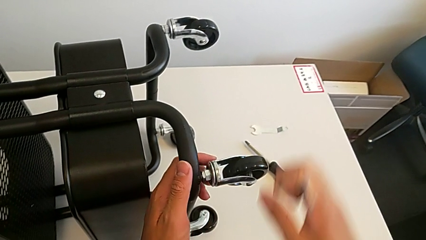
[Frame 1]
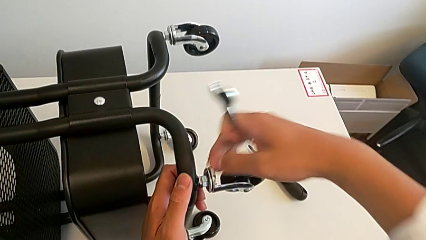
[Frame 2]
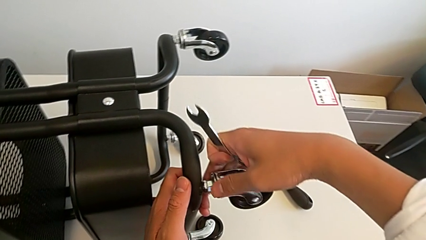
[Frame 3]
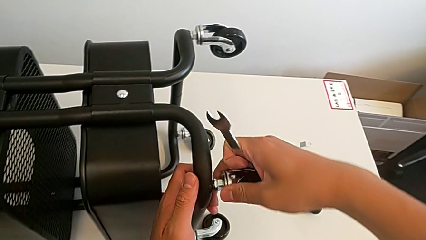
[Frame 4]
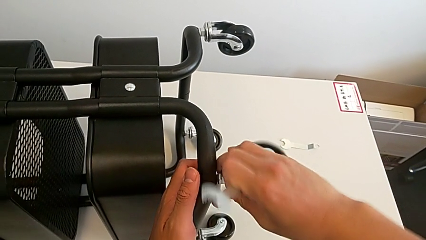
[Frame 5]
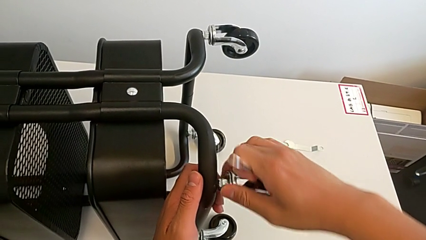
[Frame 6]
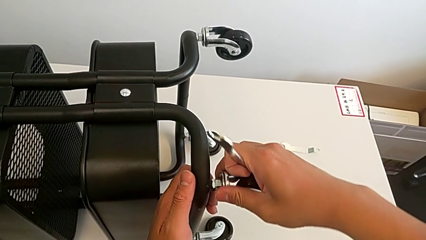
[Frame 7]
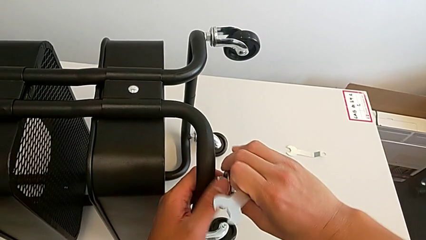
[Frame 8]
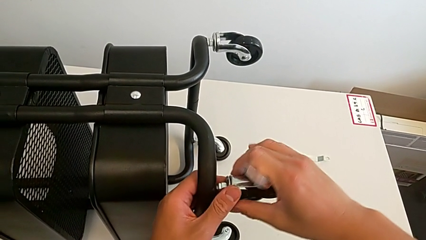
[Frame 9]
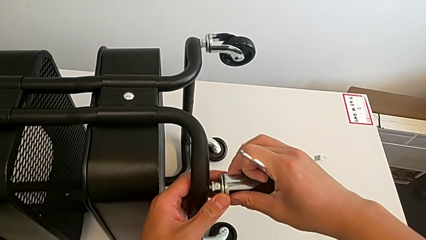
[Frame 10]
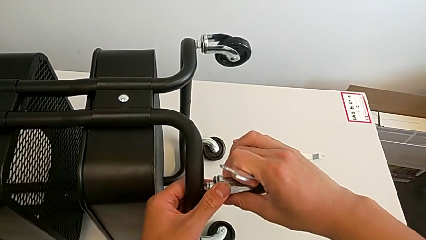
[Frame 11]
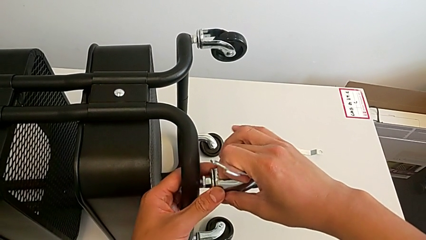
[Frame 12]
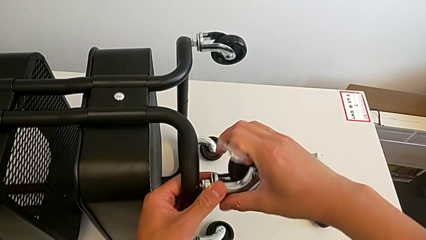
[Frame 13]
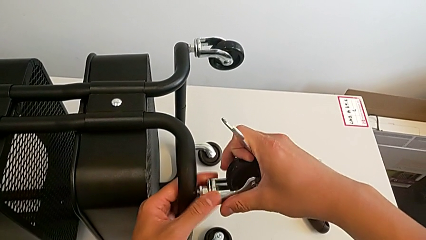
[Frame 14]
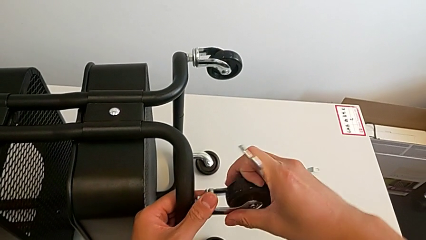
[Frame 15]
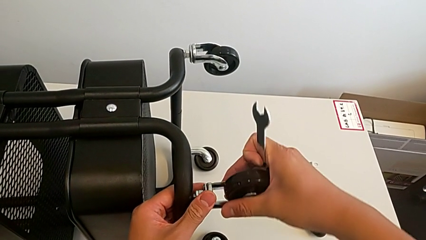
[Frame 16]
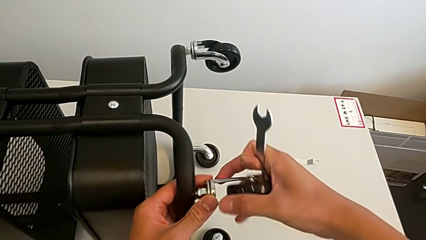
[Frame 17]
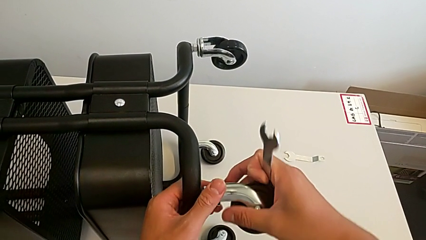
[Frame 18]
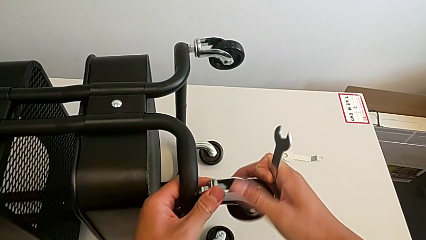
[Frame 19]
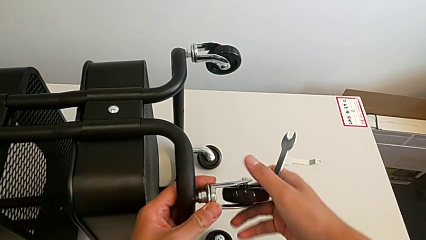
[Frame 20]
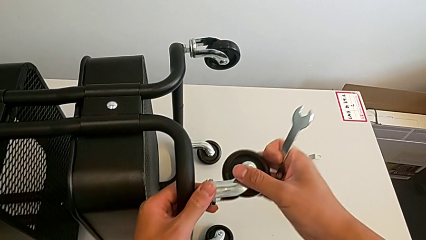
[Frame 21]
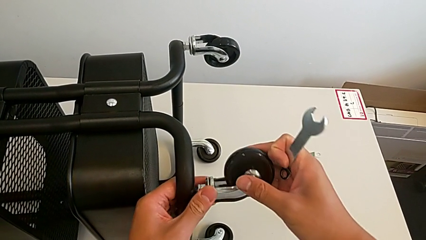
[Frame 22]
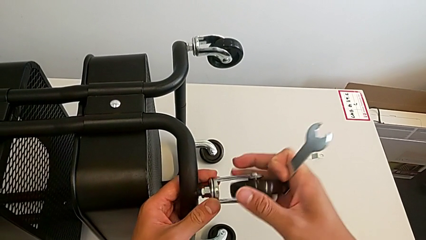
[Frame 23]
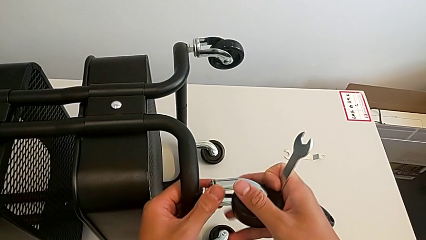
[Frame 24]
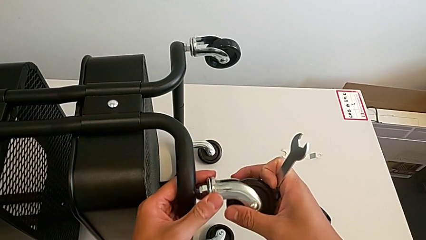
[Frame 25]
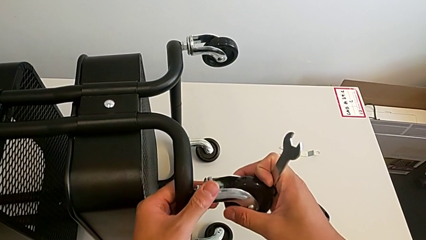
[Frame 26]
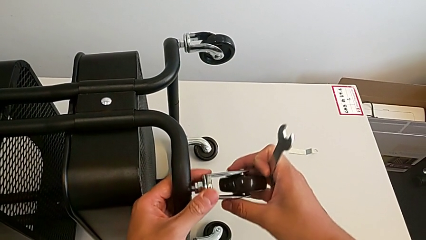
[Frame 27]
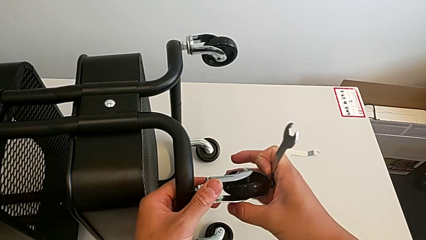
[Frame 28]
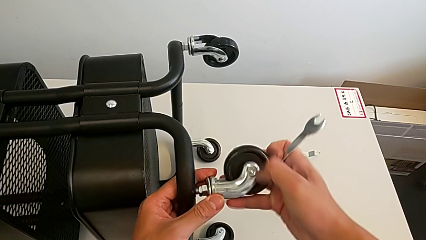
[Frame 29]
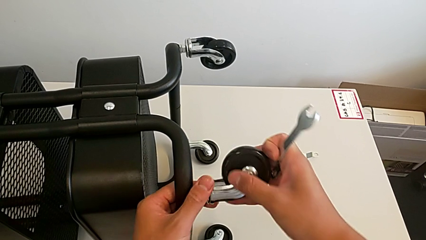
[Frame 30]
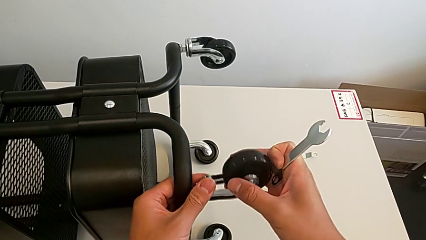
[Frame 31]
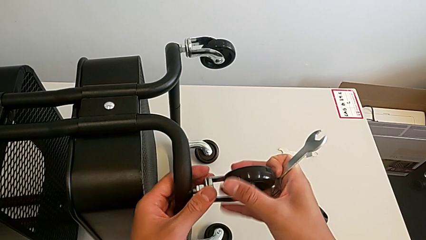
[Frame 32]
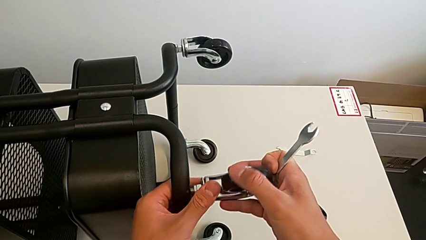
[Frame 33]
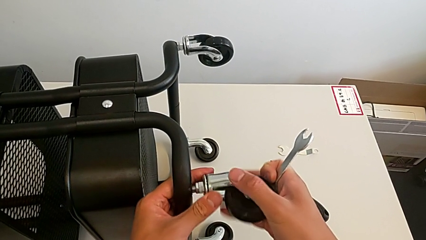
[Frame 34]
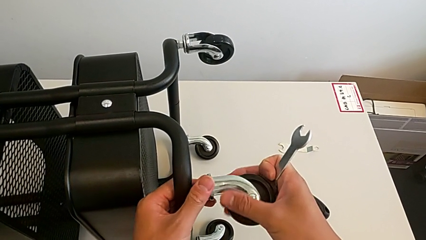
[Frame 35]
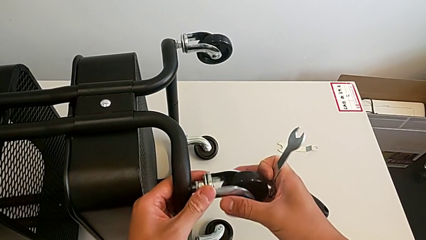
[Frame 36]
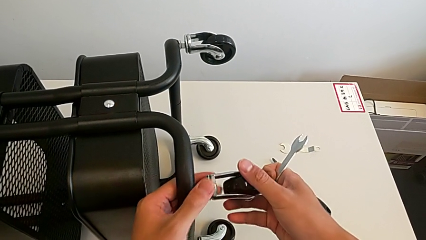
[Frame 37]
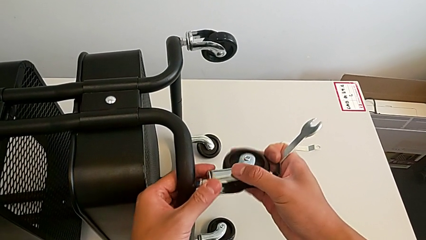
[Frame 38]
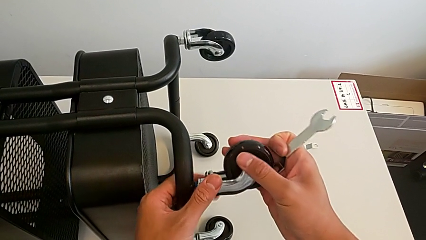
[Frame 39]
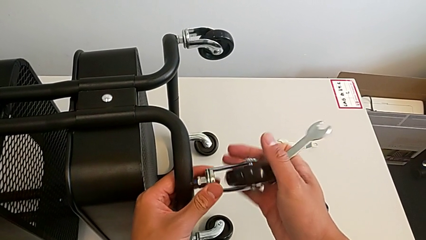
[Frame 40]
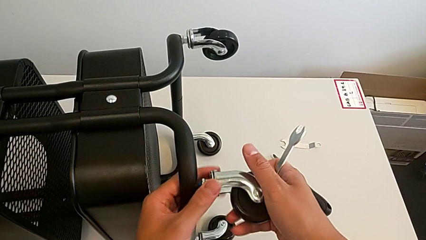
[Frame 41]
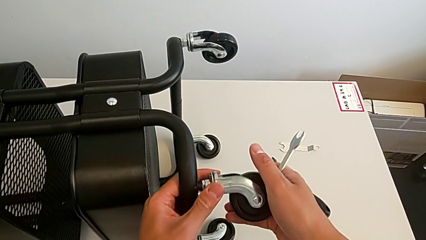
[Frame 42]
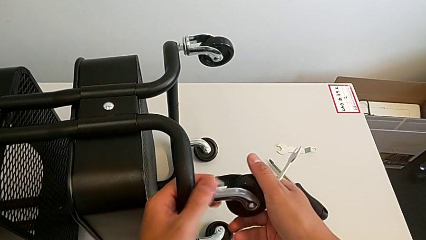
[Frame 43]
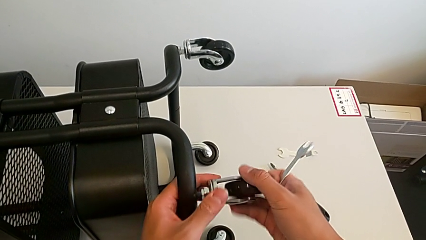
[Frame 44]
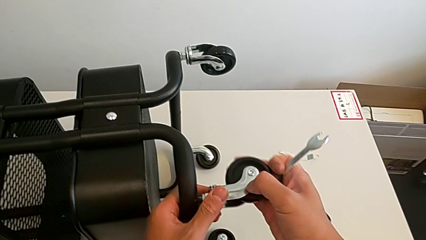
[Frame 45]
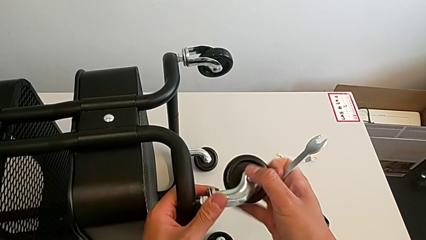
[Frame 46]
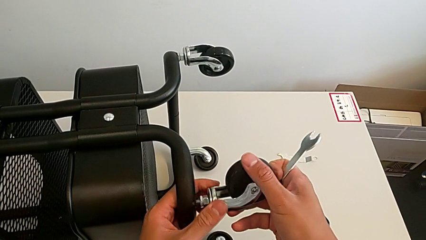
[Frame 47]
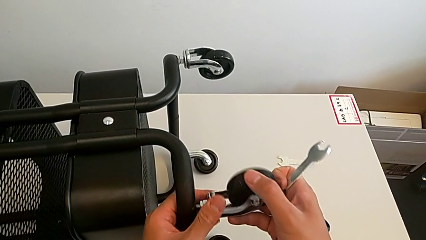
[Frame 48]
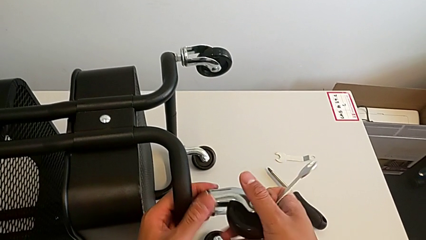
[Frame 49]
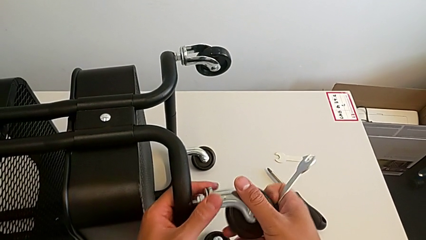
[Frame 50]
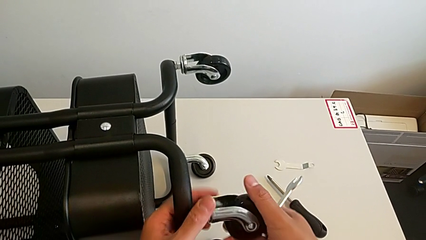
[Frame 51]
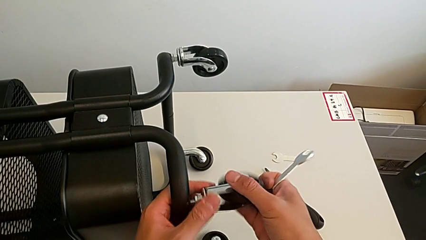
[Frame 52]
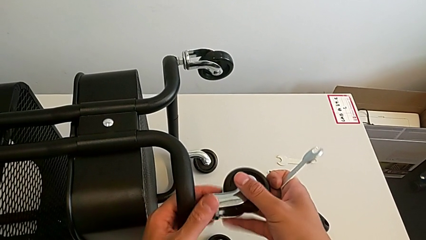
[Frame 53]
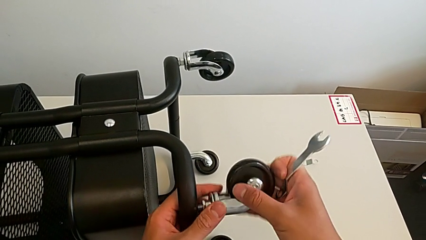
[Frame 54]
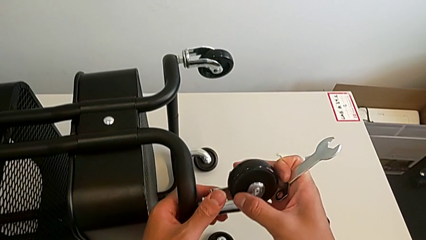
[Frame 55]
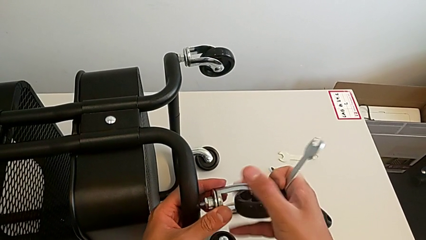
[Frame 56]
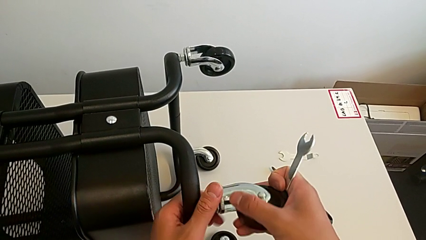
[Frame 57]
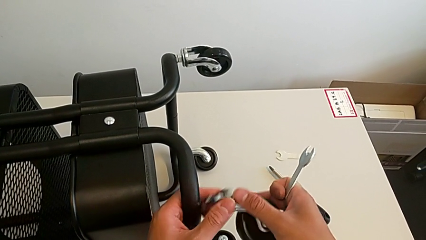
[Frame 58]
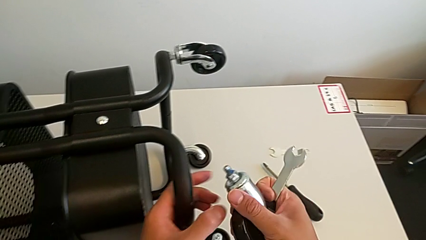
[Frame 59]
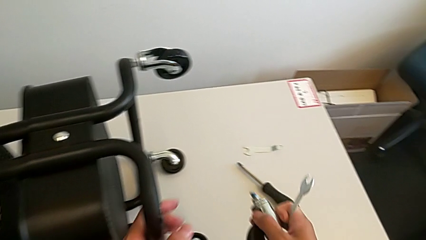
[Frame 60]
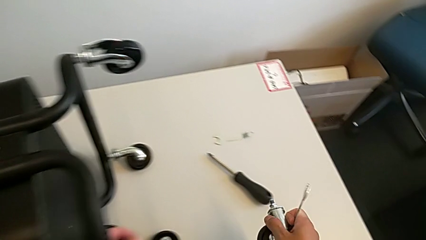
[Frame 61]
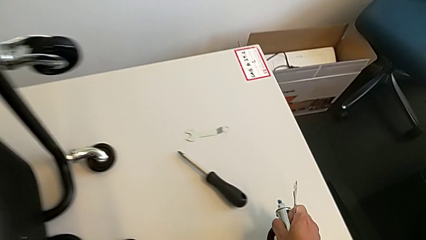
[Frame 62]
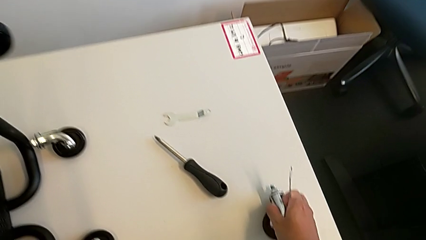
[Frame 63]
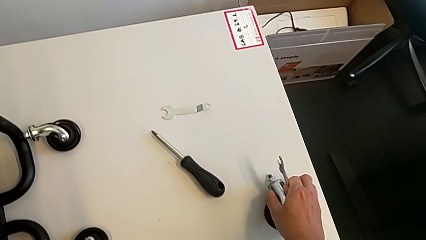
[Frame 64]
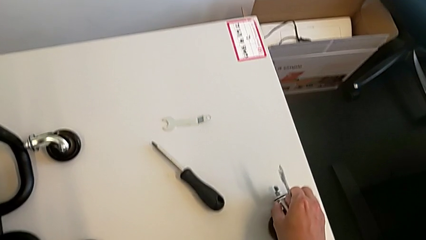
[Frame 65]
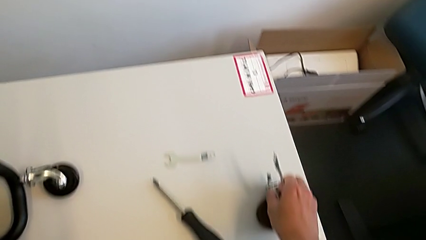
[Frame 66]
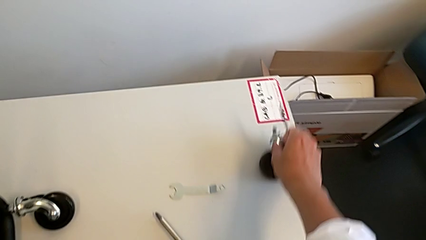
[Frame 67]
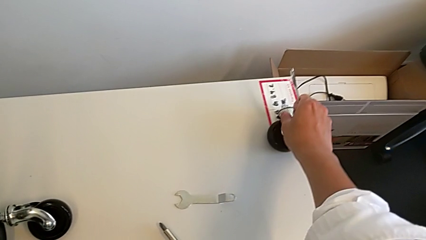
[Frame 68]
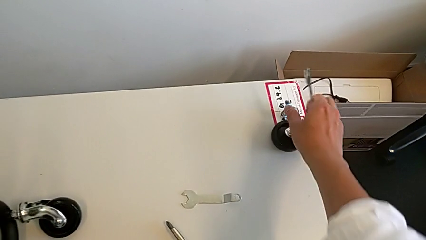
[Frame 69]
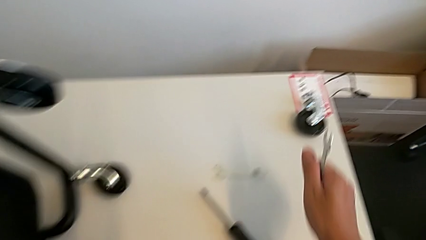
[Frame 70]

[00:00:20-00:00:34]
The camera wearer is unscrewing the first wheel of the rolling cart. They unscrew the wheel, disassemble it and place it.

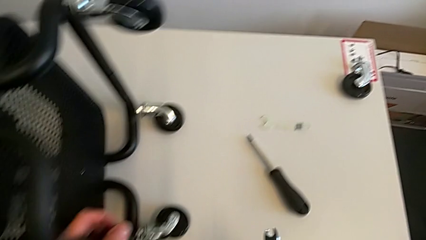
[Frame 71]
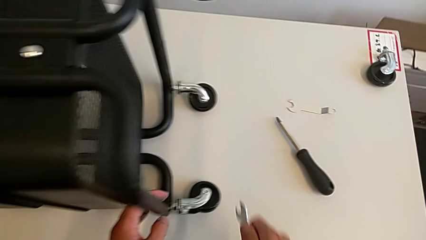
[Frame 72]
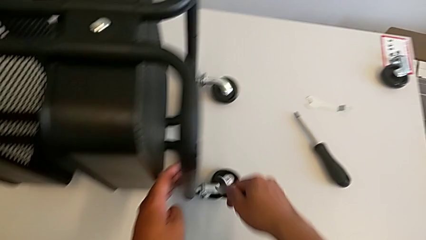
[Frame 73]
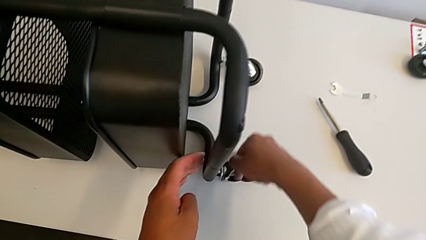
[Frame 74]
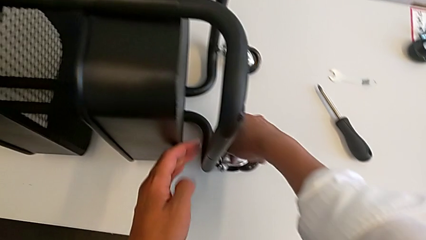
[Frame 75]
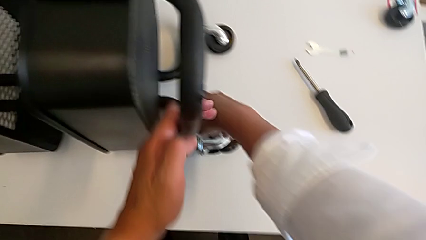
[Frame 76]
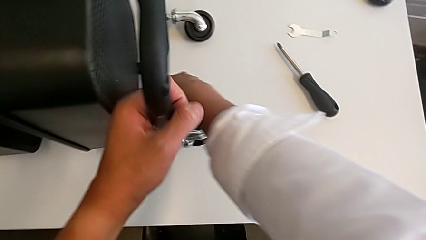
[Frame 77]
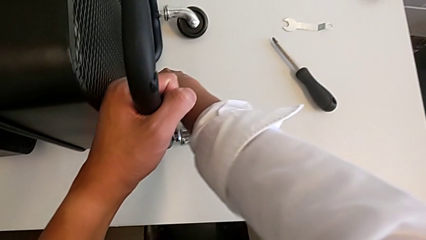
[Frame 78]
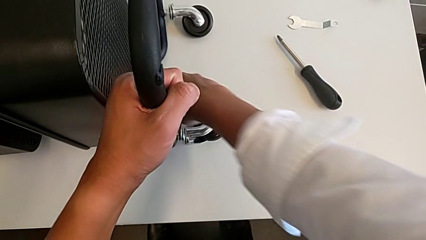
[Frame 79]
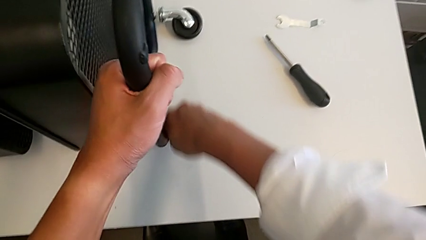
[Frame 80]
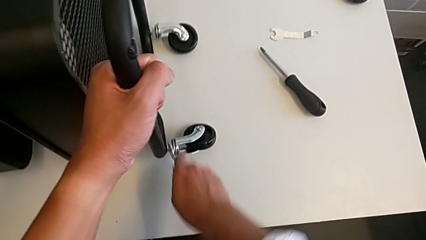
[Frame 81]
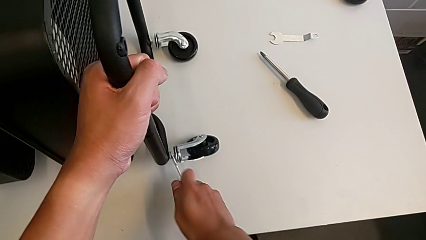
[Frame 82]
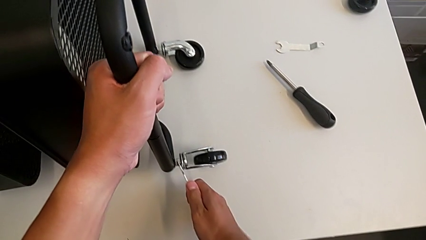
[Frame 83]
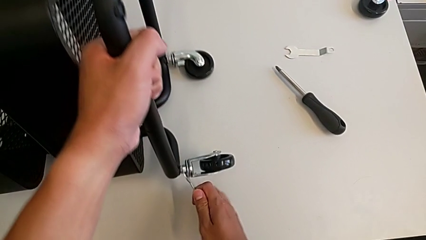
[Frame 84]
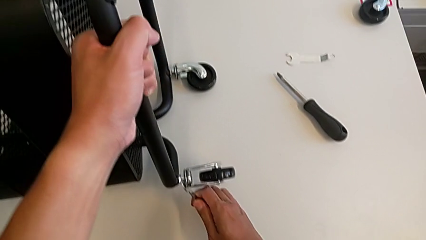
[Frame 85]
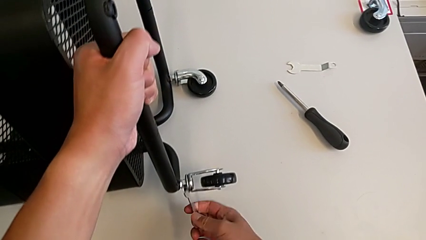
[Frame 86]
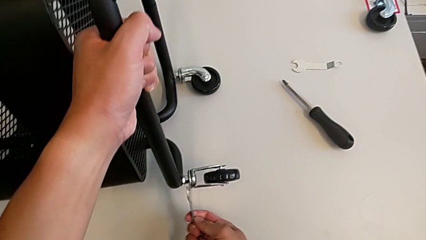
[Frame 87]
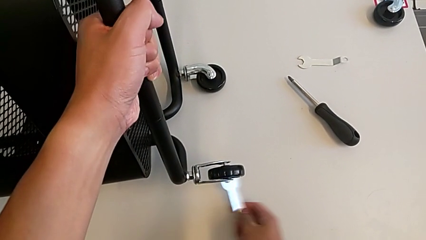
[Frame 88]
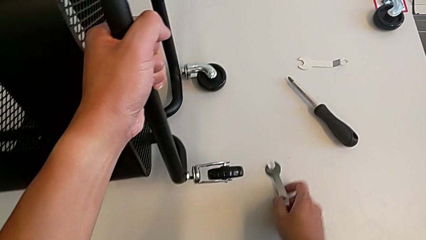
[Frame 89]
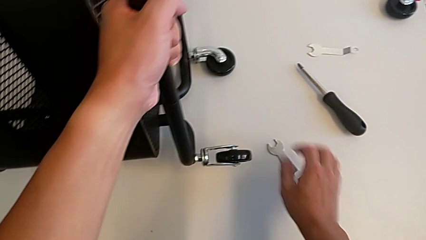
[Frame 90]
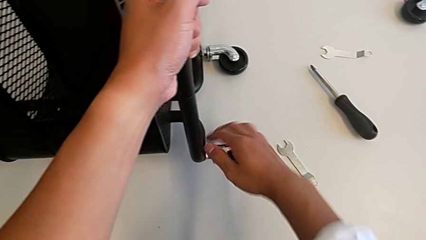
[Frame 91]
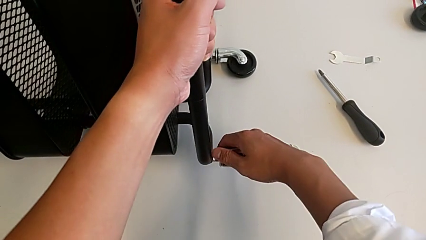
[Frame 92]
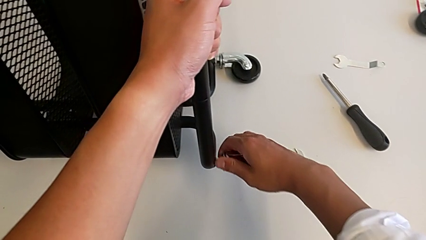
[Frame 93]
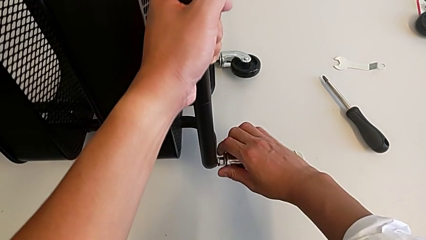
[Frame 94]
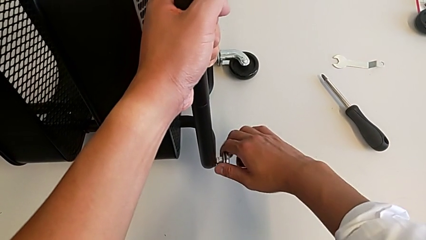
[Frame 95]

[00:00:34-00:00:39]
The camera wearer is unscrewing the second wheel of the rolling cart. They insert the hexagonal wrench, unscrew the wheel, withdraw the hexagonal wrench and place it.
